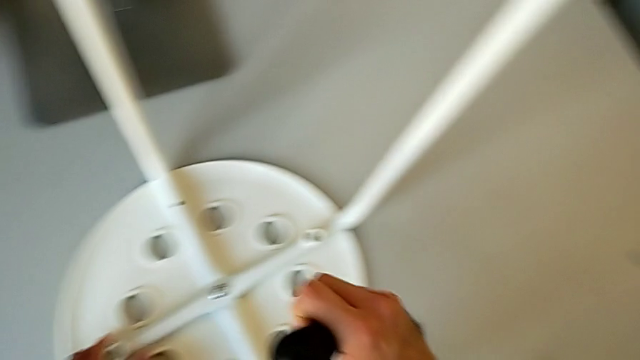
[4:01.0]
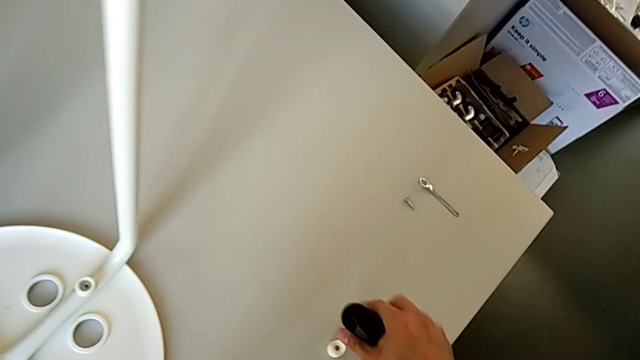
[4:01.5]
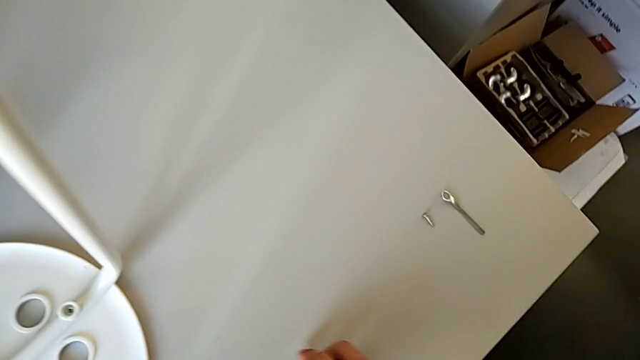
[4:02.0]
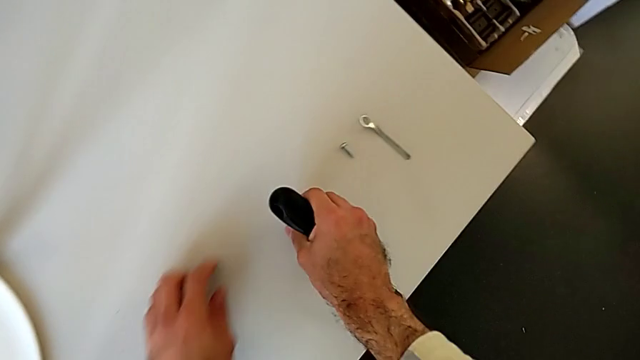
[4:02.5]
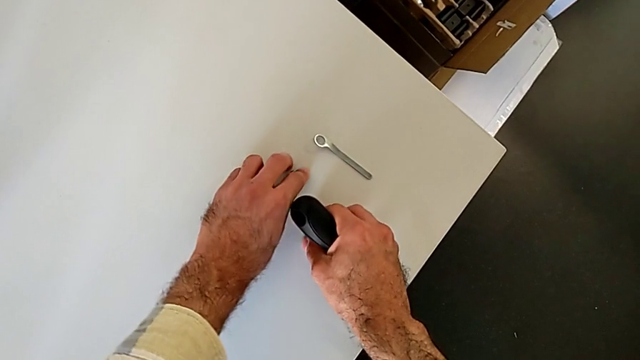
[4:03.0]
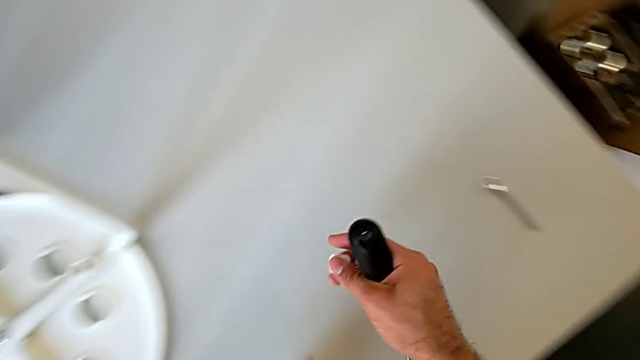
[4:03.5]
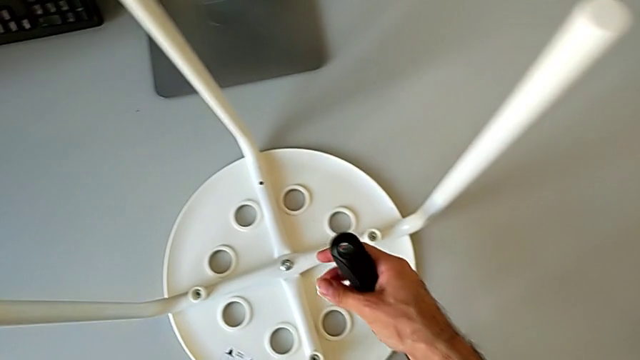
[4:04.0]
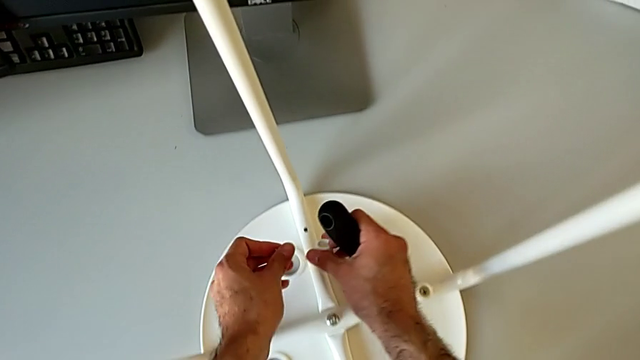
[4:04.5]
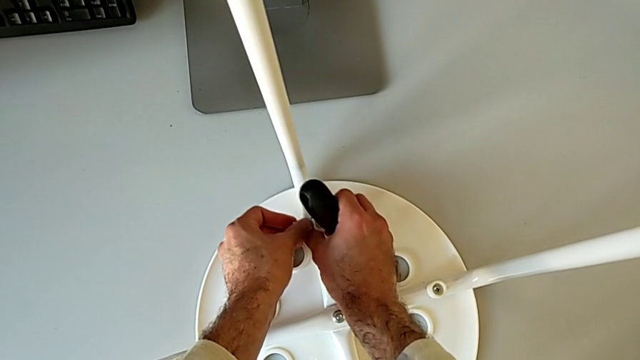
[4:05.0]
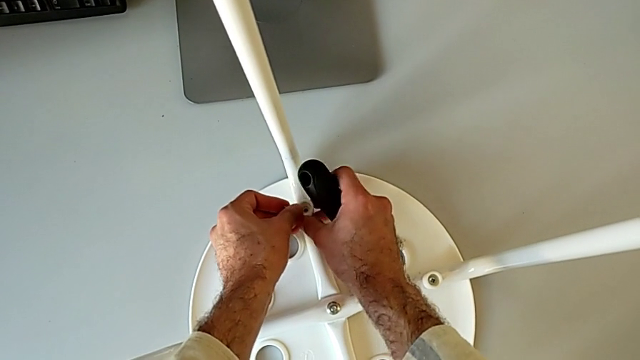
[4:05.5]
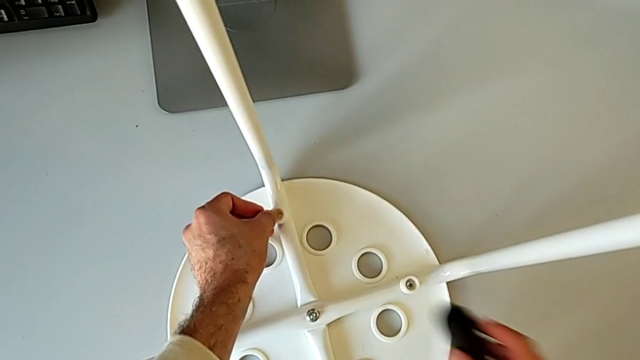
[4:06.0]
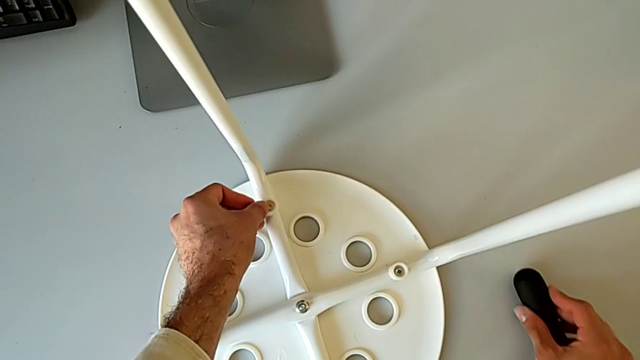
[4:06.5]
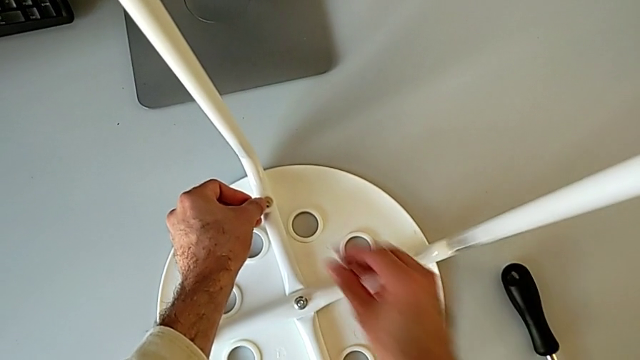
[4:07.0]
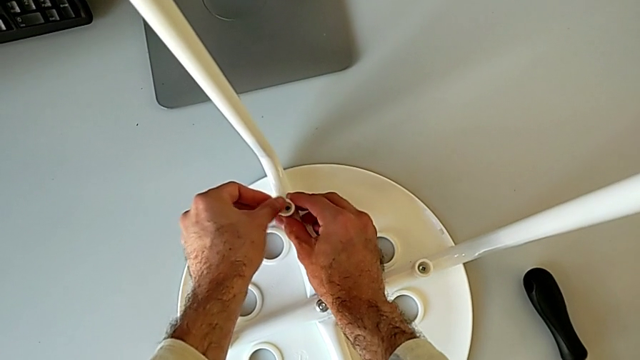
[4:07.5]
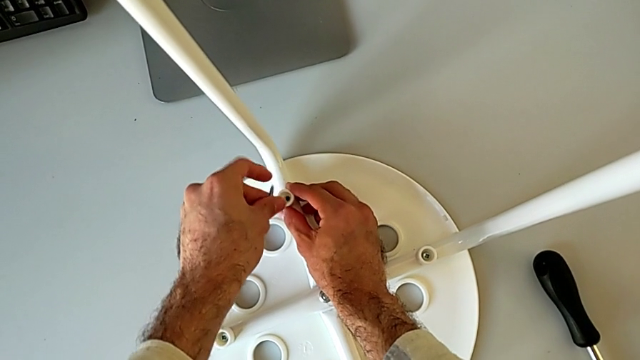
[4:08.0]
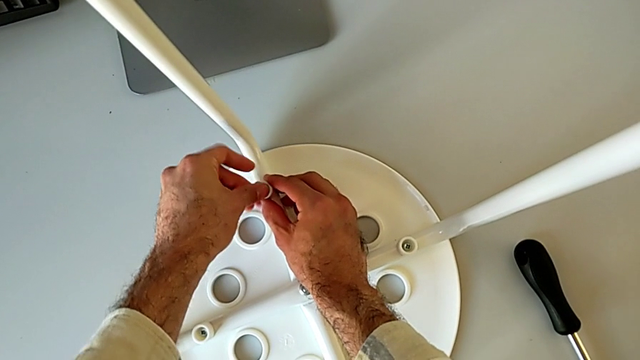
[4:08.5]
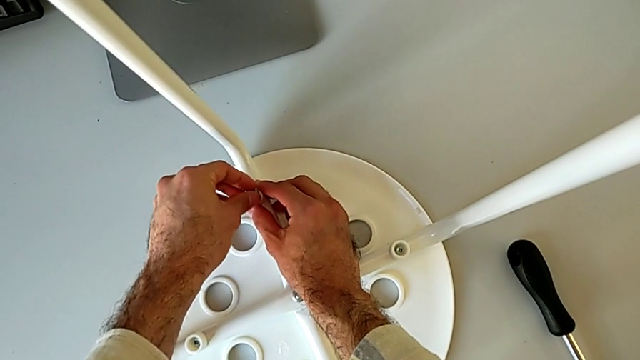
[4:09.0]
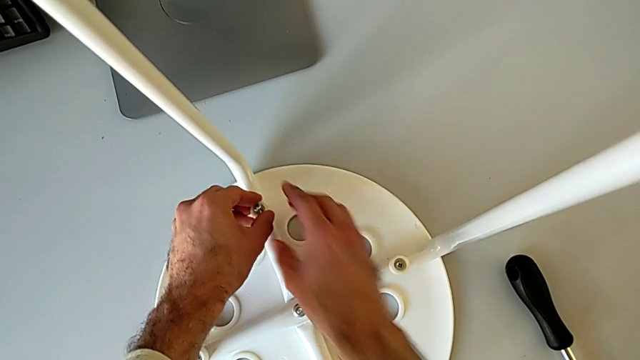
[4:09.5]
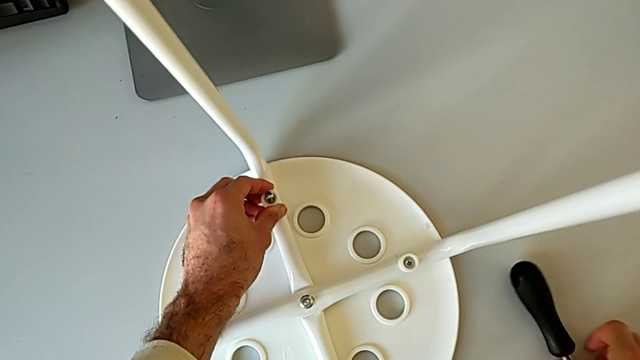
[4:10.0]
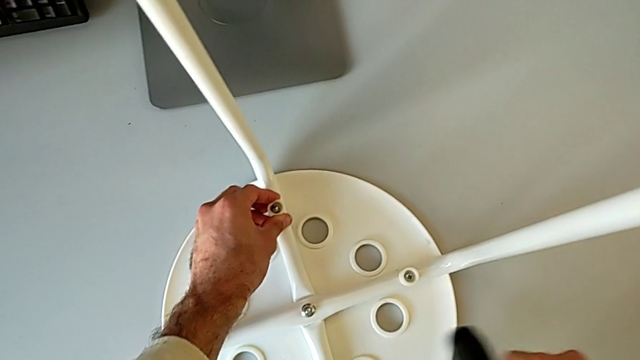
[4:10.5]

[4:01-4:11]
The camera wearer is assembling the seat with the legs. They grab the washer, grab the screw, align the washer, place the screwdriver, insert the screw and grab the screwdriver.

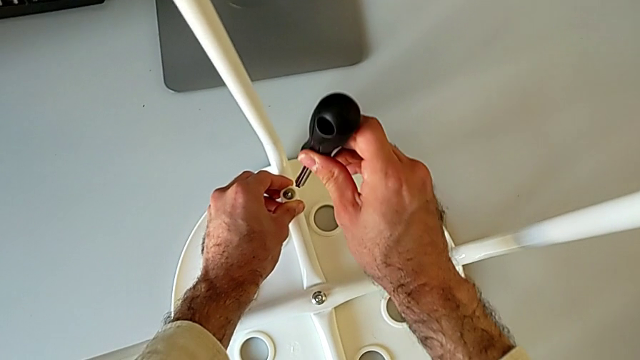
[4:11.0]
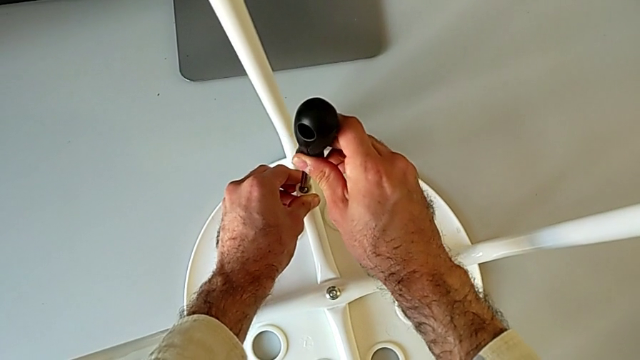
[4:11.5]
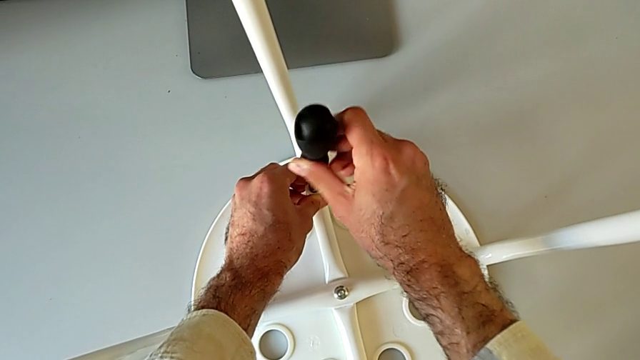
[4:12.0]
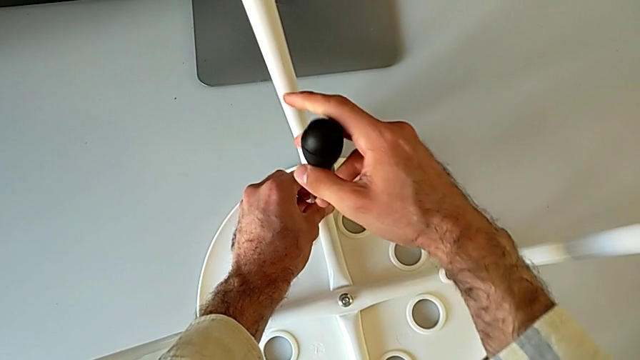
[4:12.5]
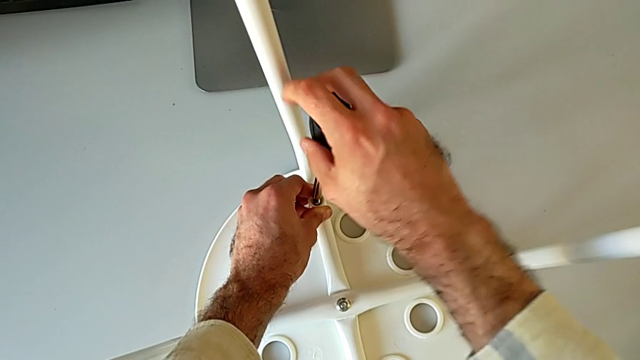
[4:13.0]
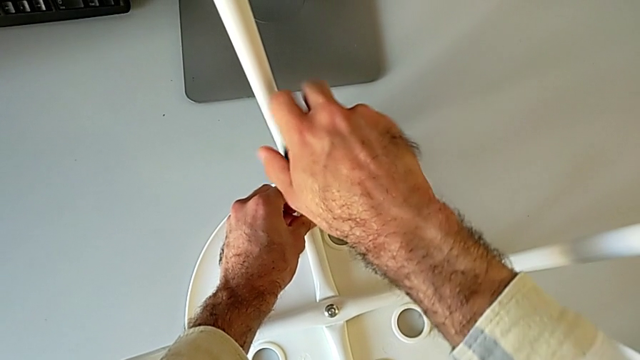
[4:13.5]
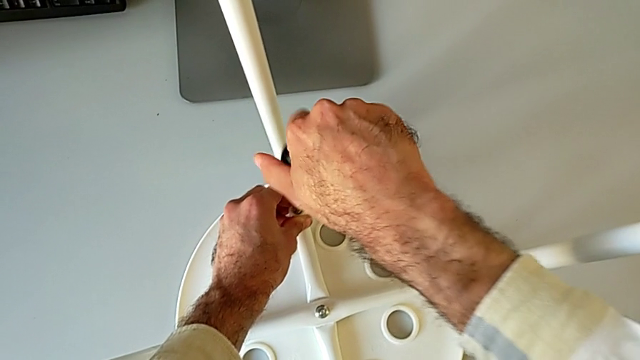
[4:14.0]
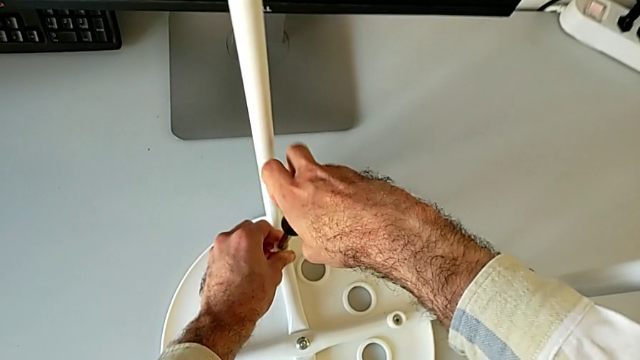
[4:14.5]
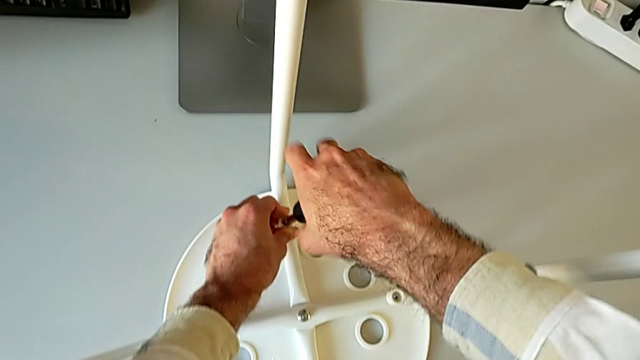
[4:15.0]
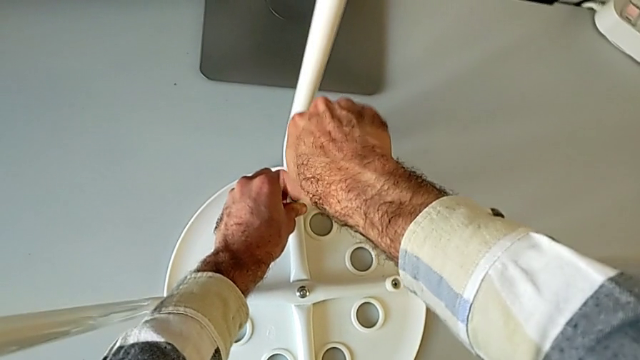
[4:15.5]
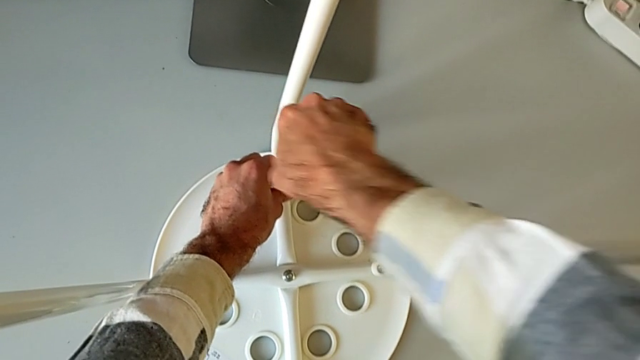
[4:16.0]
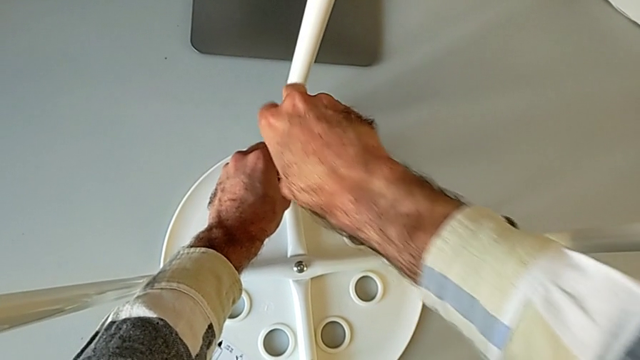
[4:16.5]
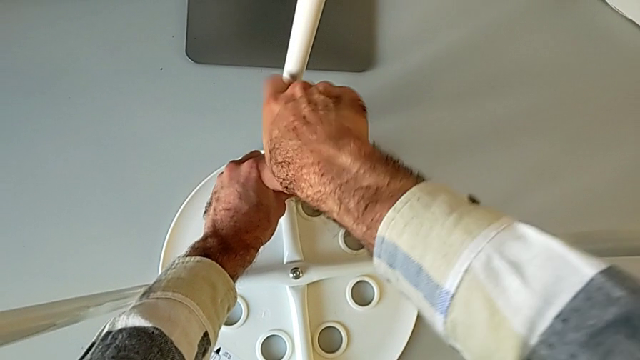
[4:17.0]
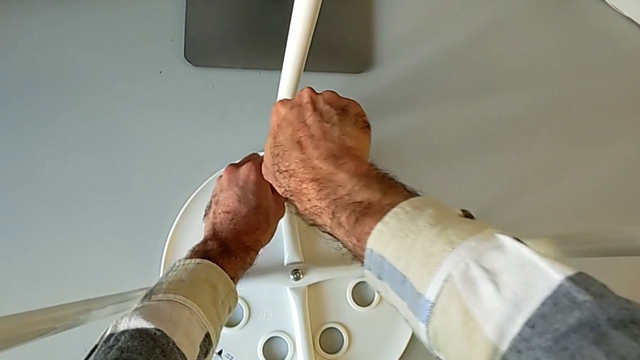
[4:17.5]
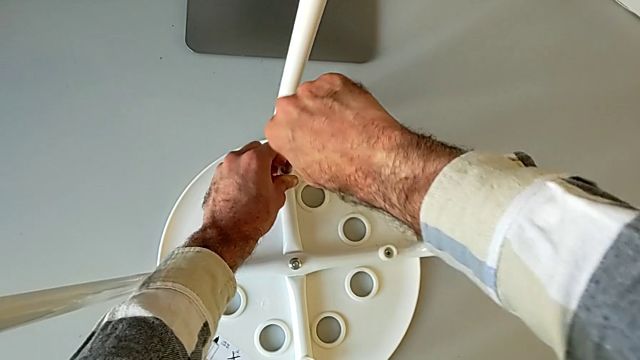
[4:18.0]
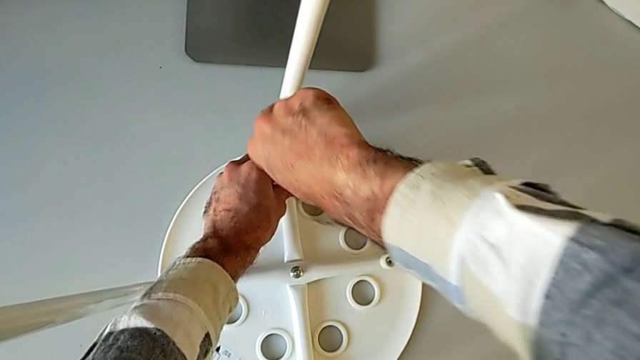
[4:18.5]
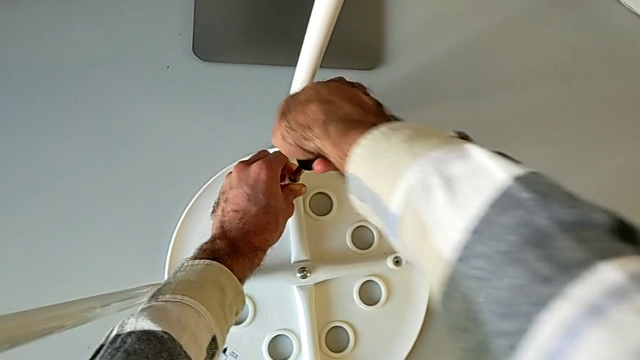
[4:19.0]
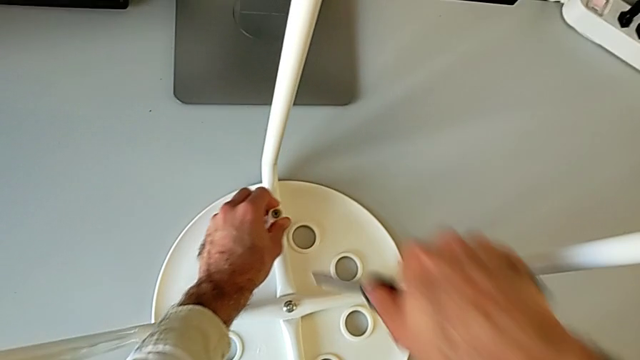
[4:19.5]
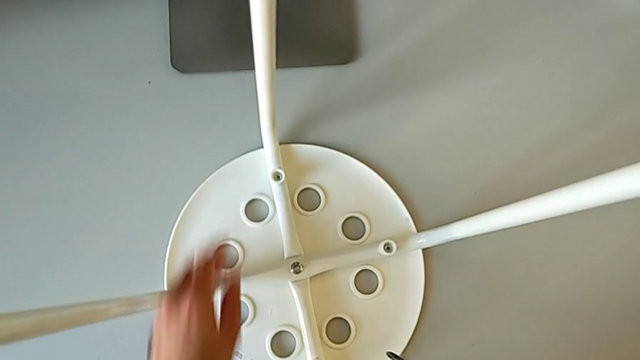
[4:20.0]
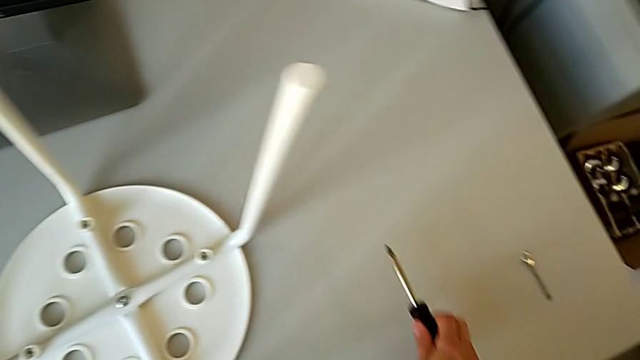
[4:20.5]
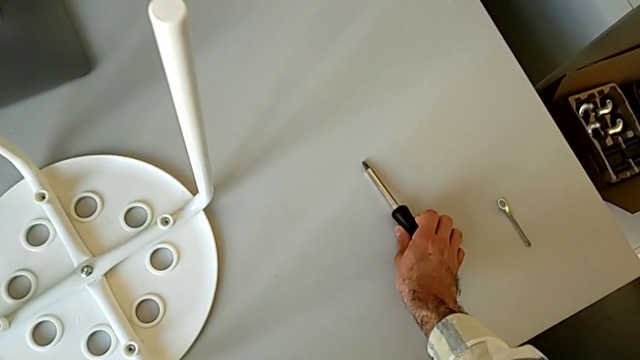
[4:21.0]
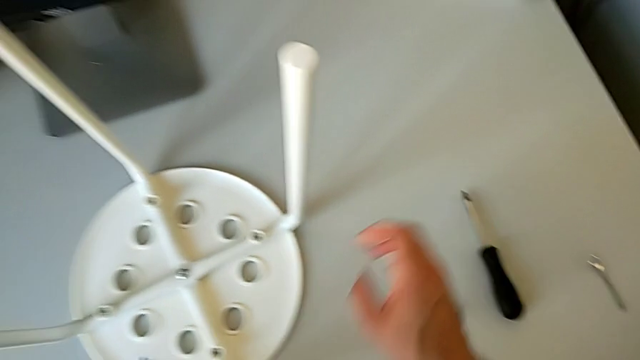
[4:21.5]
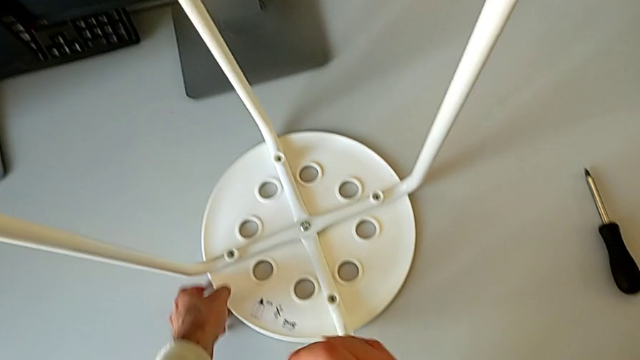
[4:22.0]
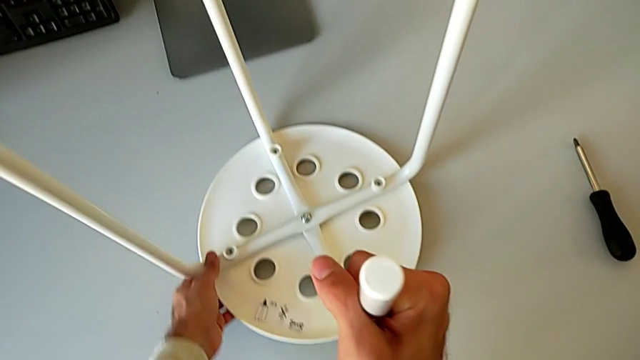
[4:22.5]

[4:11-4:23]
The camera wearer is assembling the seat with the legs. They insert the screwdriver, screw the screwdriver, withdraw the screwdriver, place the screwdriver and begin to rotate the stool.
